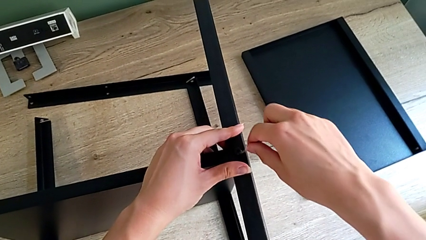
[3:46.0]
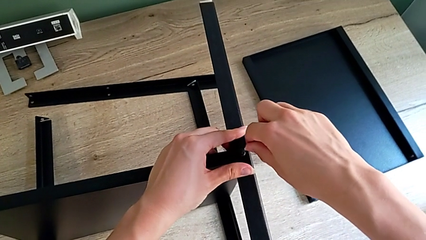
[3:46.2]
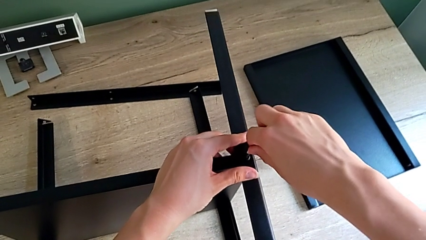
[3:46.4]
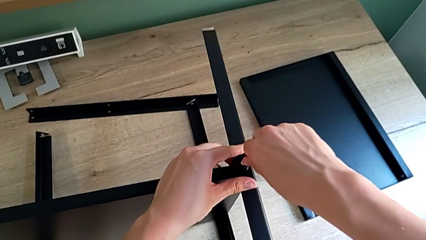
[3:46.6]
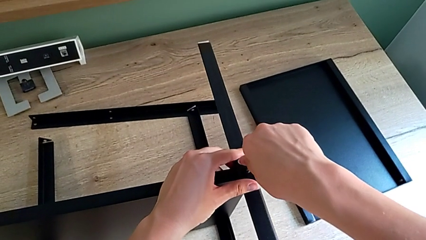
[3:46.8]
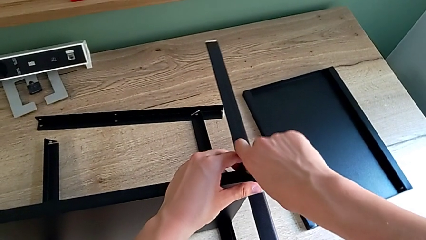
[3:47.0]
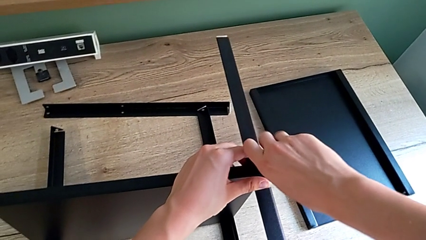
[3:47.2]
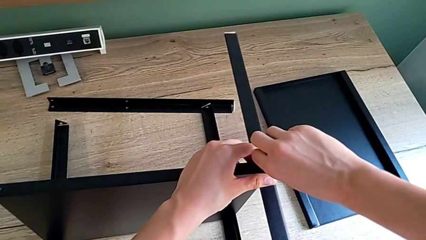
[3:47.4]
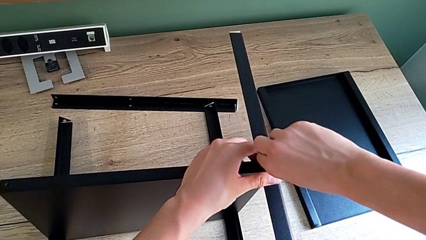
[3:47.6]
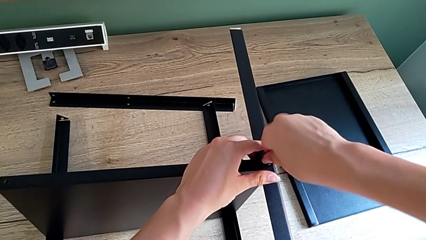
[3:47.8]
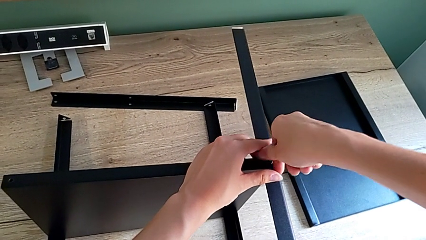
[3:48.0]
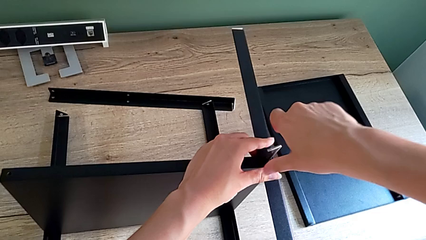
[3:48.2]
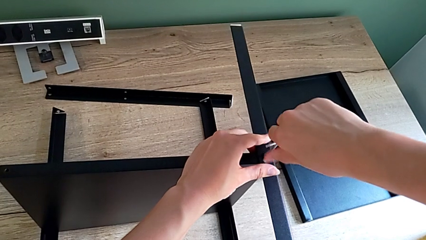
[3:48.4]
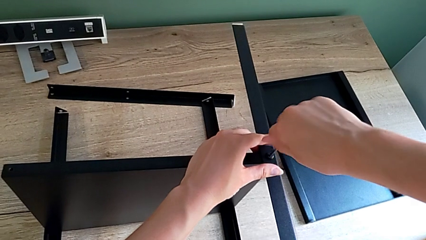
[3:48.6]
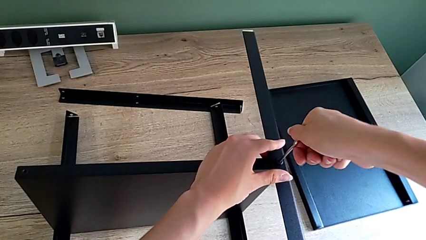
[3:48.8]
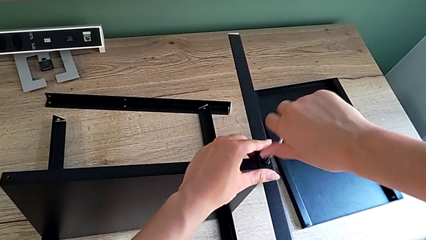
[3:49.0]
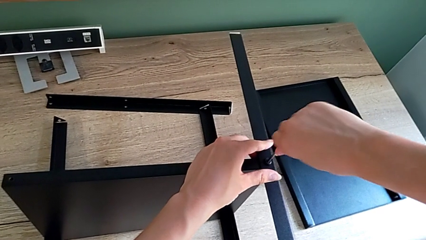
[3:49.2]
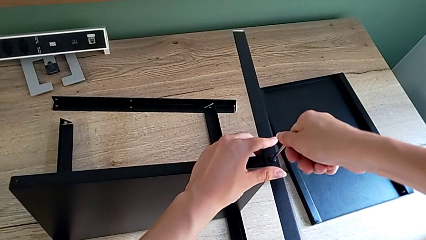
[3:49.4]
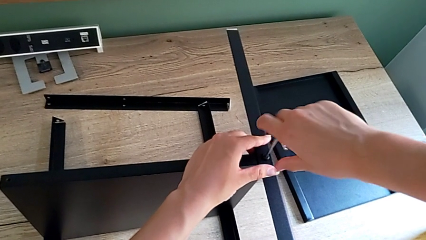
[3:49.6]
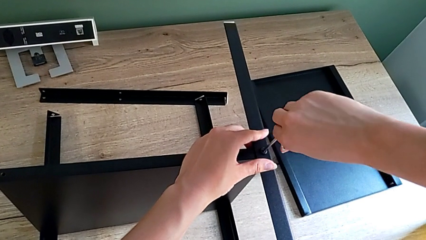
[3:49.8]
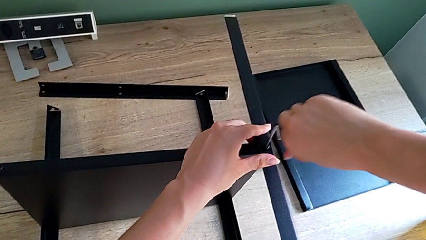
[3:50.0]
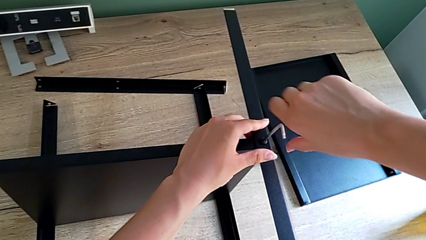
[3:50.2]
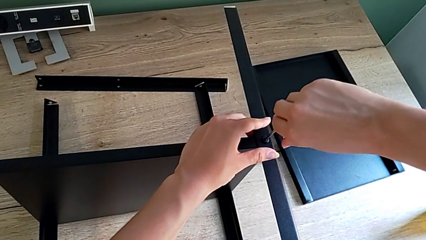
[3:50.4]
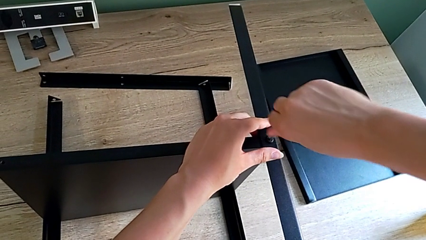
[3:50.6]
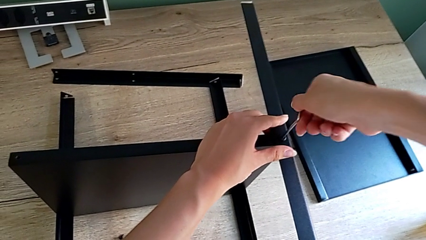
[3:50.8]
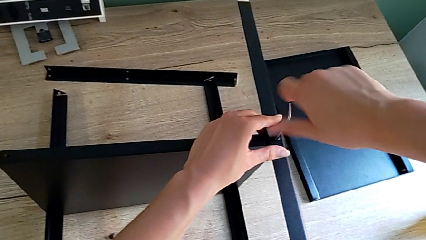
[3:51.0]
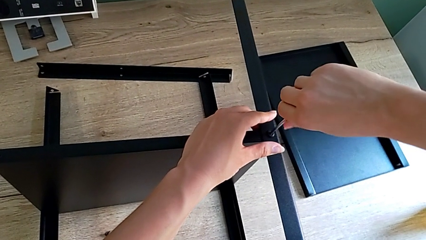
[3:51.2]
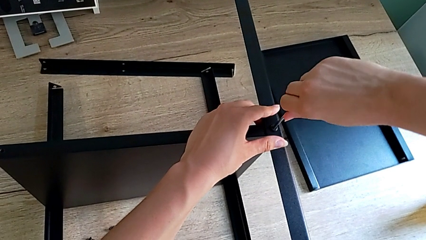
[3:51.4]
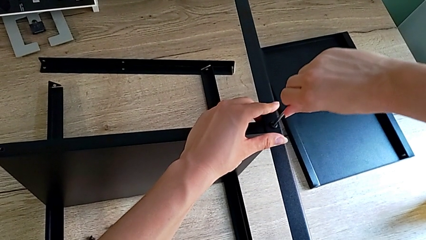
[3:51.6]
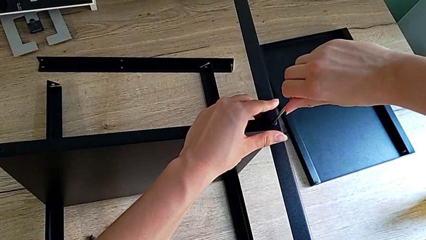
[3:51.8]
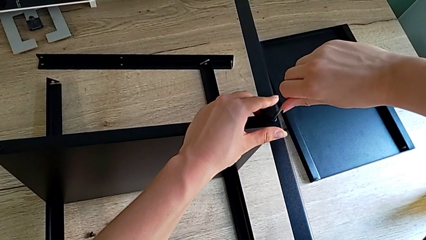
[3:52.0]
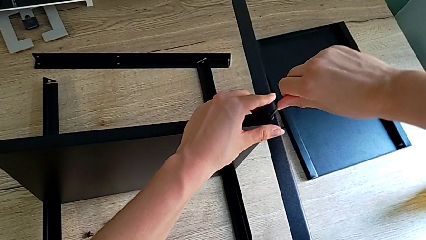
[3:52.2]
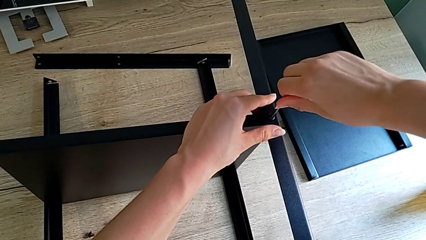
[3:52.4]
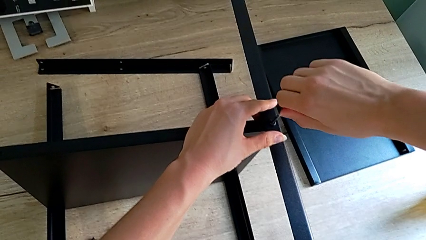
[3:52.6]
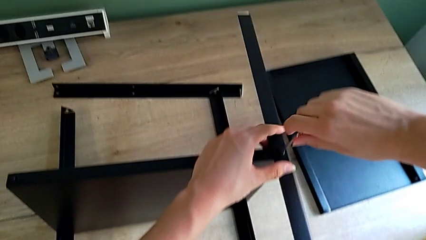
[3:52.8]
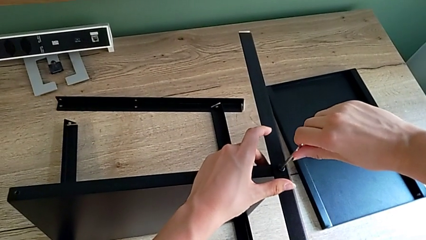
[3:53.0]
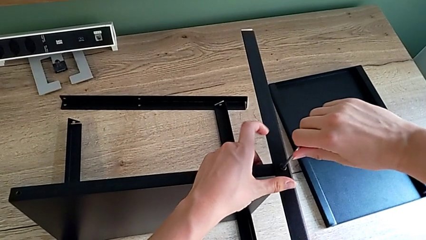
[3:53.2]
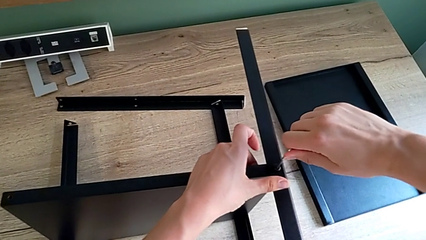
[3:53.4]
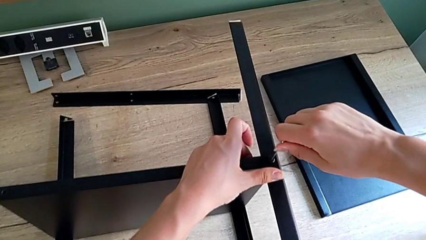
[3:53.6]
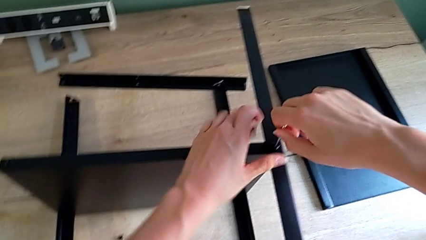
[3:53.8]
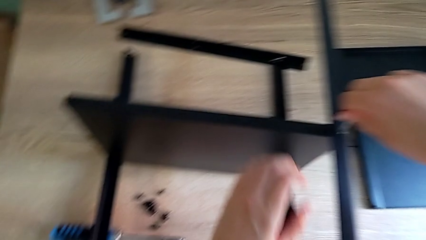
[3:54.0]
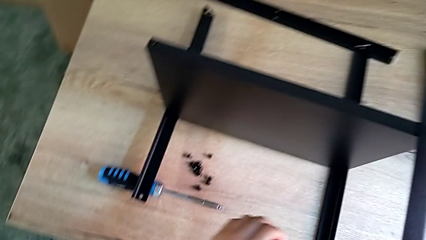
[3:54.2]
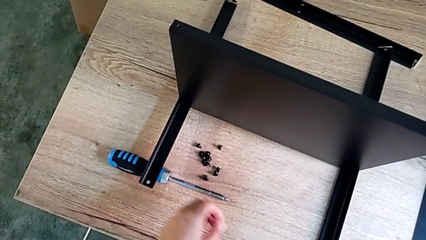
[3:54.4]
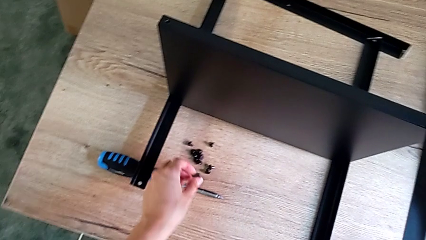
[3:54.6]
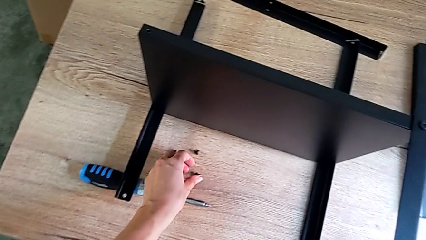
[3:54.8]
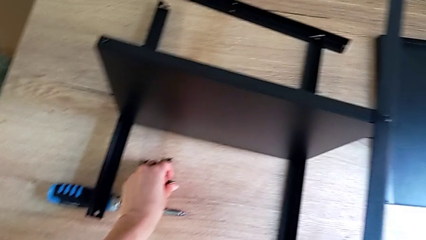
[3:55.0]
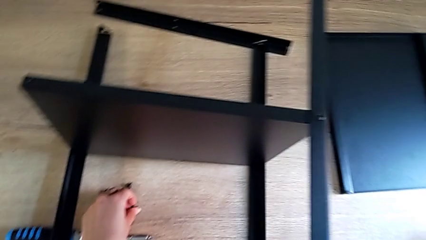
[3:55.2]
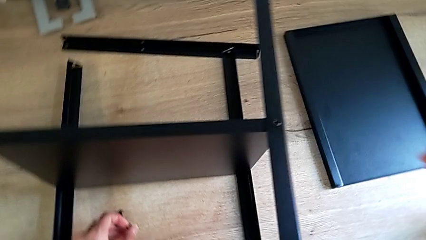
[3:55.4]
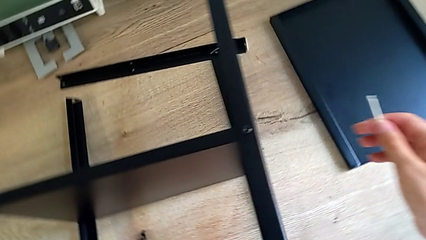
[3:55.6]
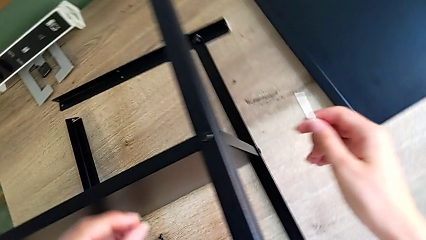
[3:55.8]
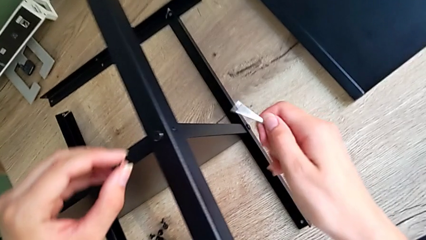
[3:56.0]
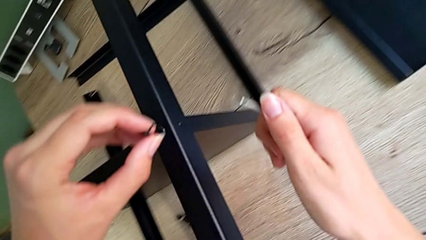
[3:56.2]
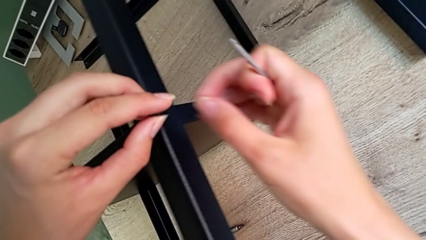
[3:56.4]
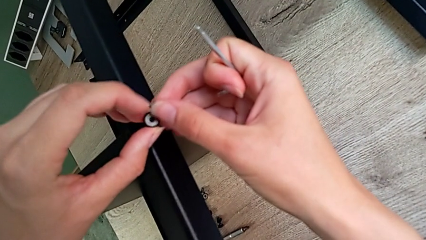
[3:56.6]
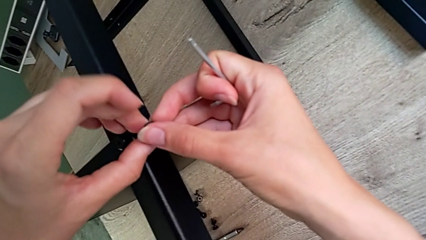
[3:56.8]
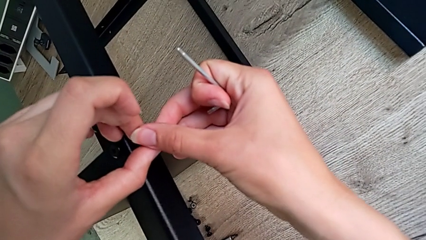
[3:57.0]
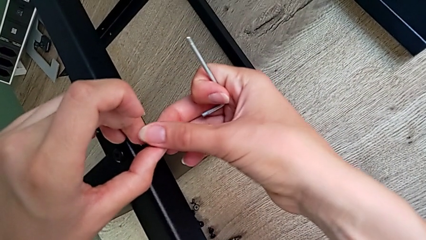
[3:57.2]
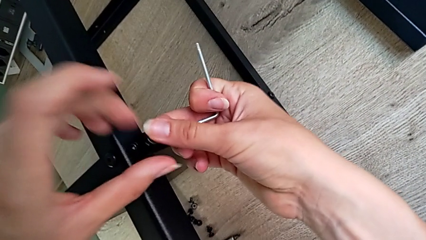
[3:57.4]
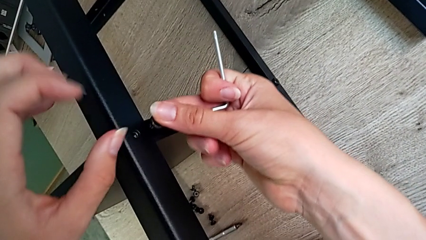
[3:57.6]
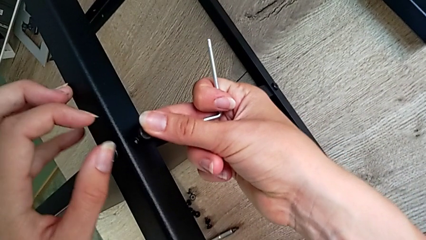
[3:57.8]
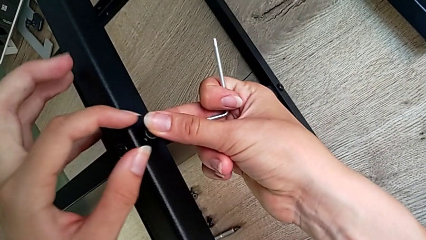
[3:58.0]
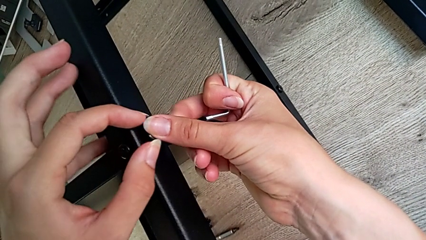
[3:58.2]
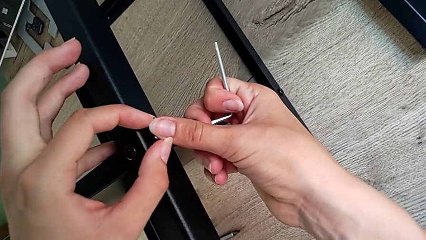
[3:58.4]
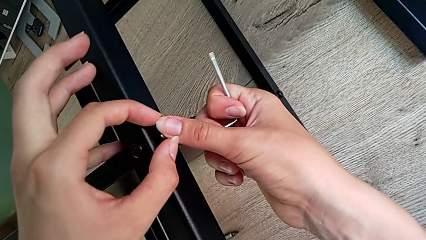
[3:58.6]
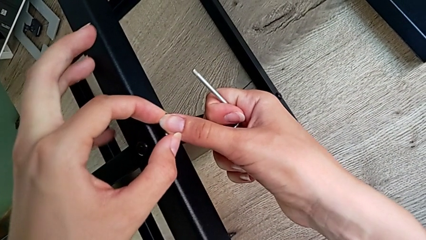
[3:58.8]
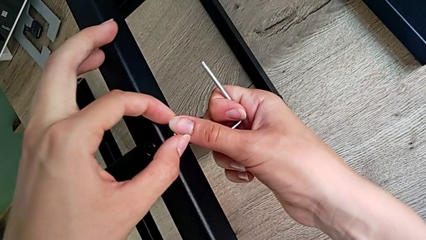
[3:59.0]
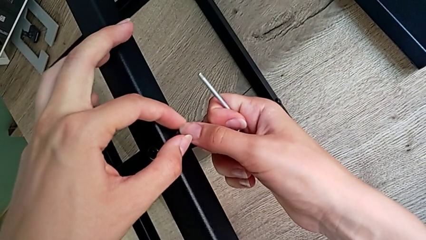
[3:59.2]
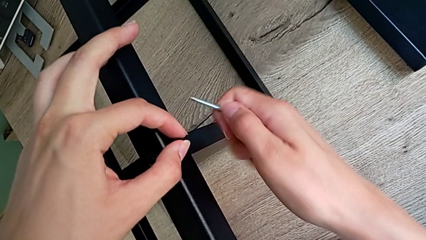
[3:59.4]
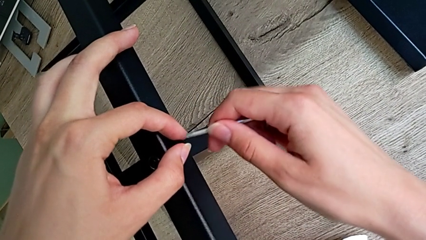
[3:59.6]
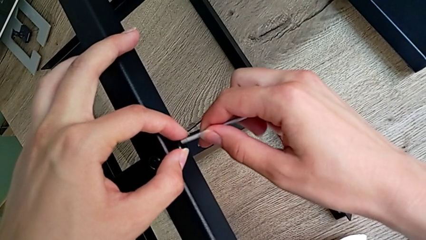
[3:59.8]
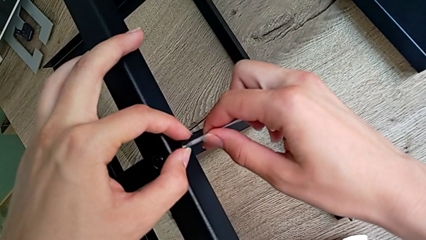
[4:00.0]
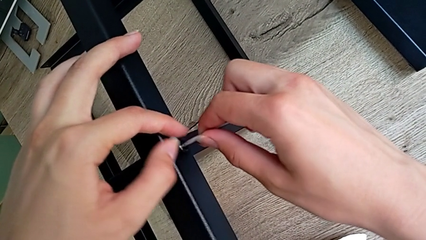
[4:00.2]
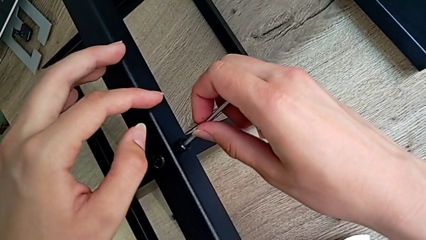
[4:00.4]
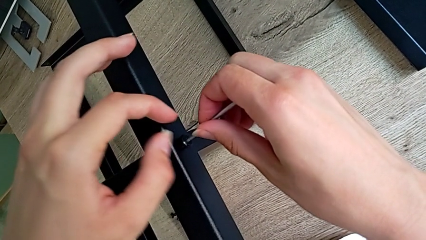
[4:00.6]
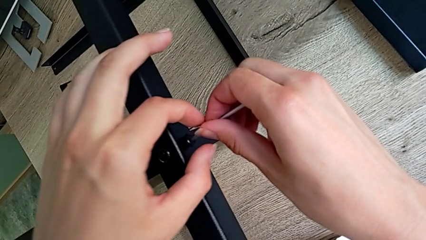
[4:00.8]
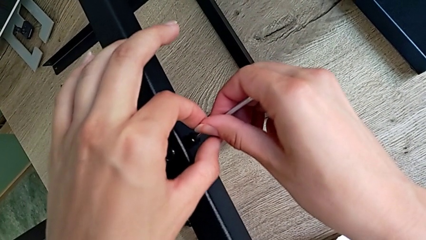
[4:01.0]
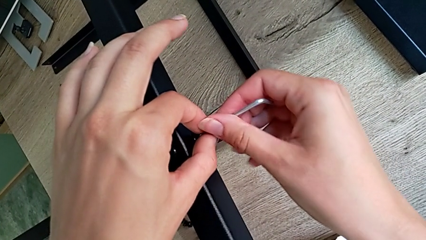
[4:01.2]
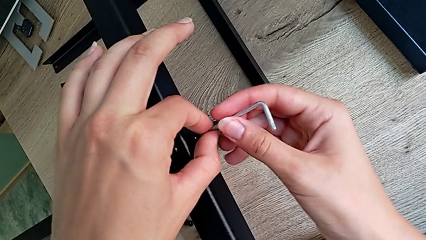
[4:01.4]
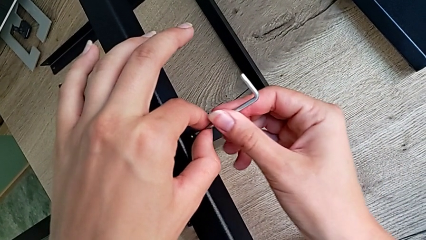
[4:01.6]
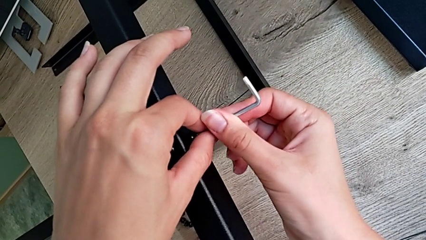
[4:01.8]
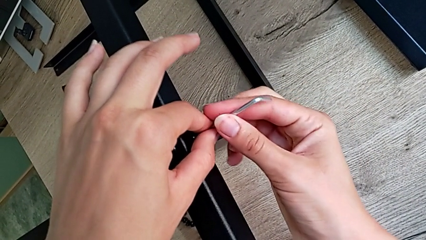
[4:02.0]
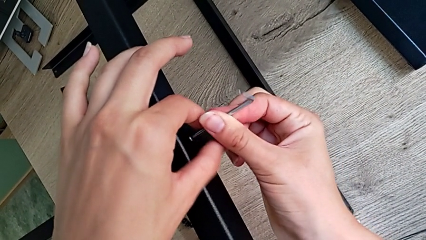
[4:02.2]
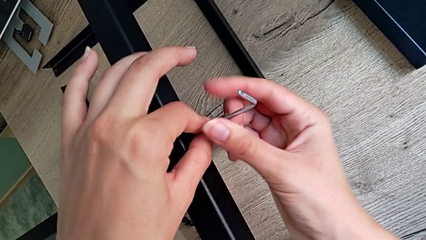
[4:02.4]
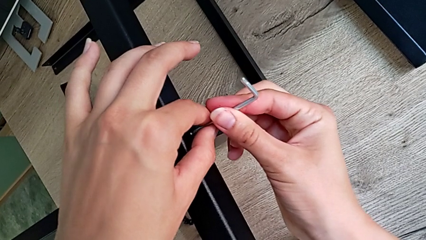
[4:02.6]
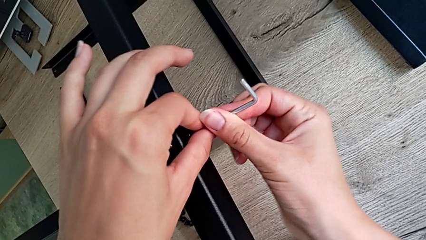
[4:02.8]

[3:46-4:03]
The camera wearer is assembling the third leg onto the shelf. They insert the stainless Allen wrench, screw the little hex socket head, grab the little hex socket head, insert the small hex socket head and begin to screw the third leg.
